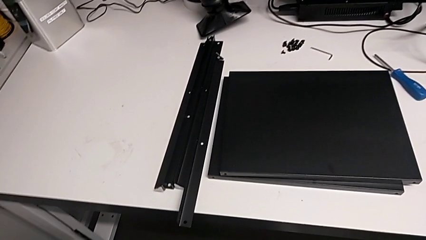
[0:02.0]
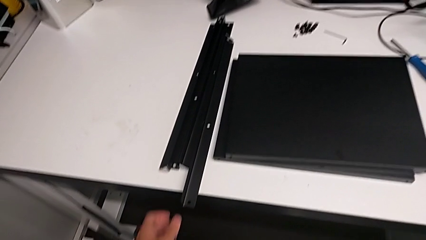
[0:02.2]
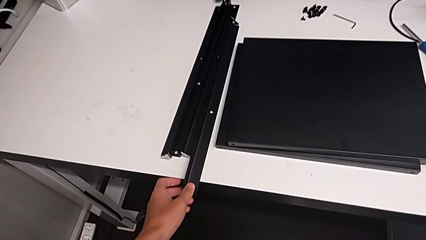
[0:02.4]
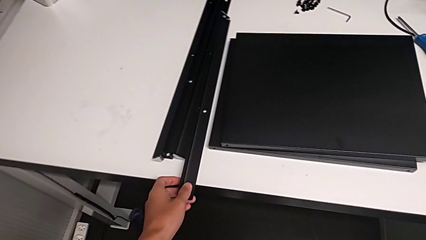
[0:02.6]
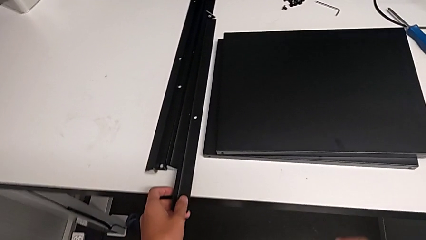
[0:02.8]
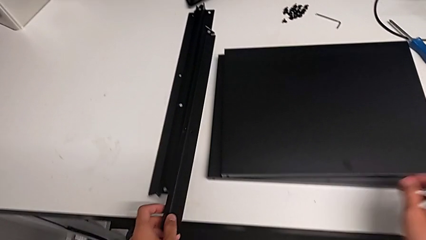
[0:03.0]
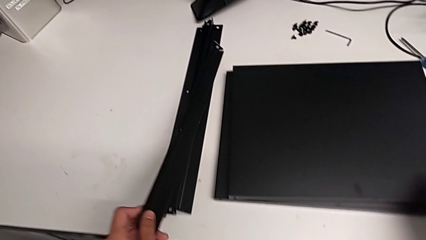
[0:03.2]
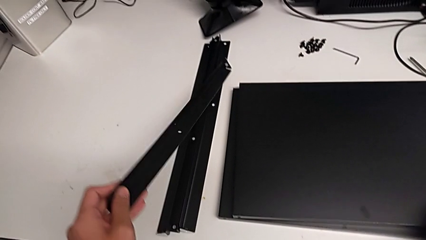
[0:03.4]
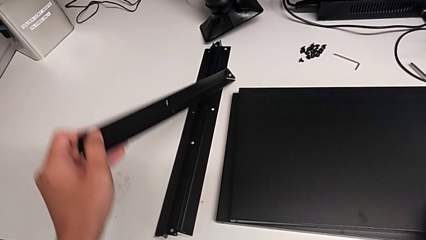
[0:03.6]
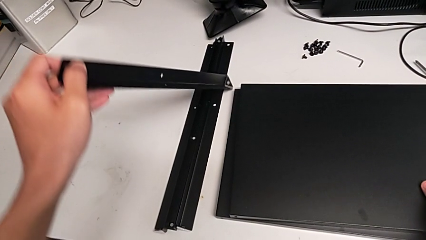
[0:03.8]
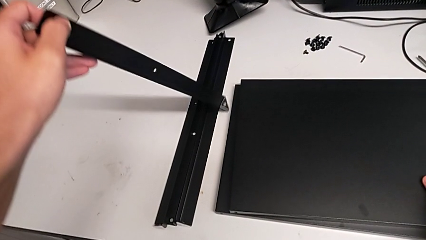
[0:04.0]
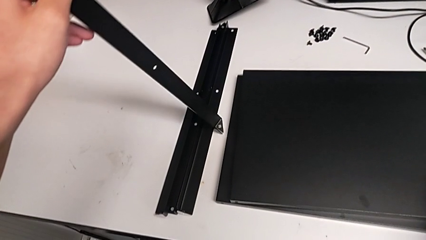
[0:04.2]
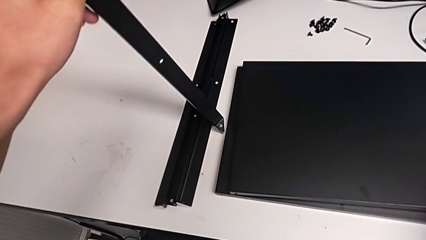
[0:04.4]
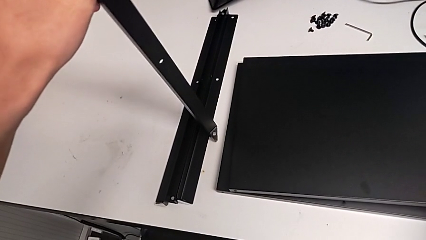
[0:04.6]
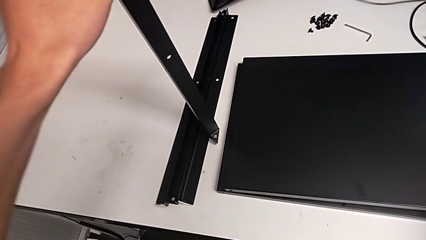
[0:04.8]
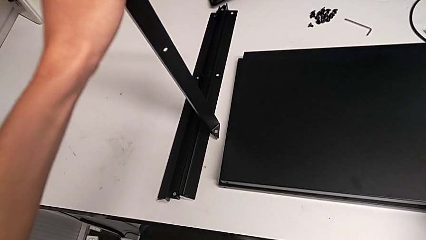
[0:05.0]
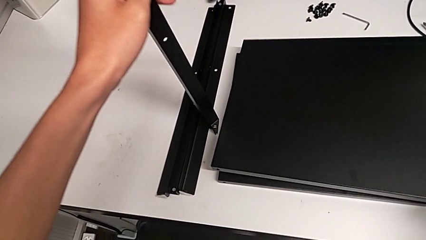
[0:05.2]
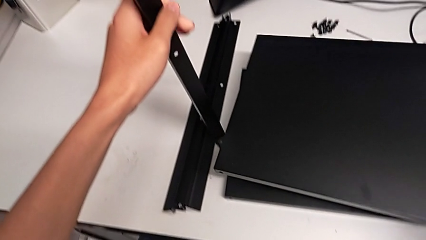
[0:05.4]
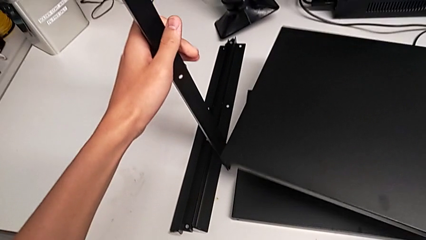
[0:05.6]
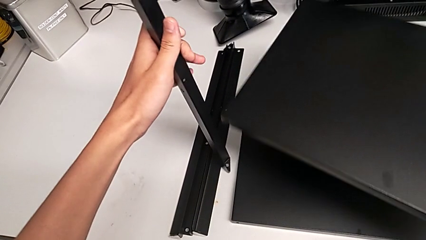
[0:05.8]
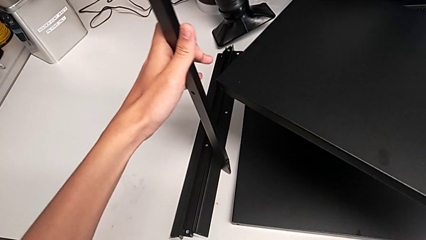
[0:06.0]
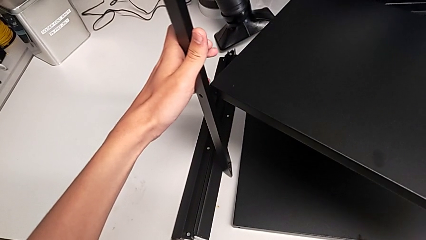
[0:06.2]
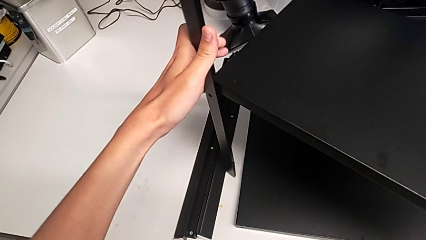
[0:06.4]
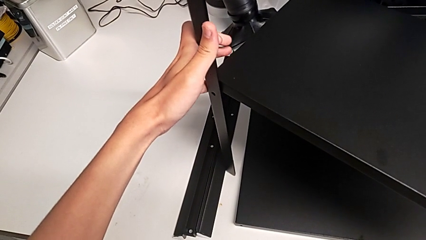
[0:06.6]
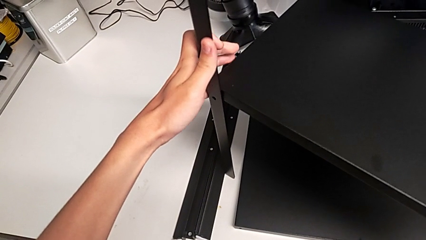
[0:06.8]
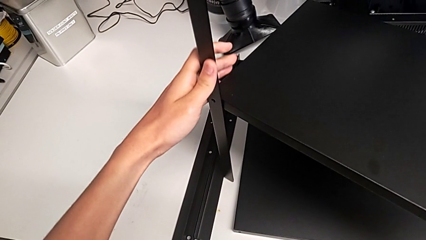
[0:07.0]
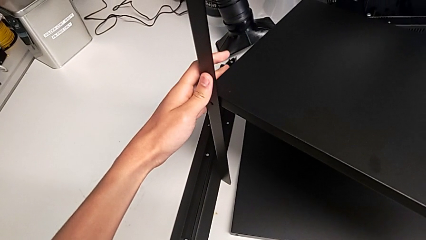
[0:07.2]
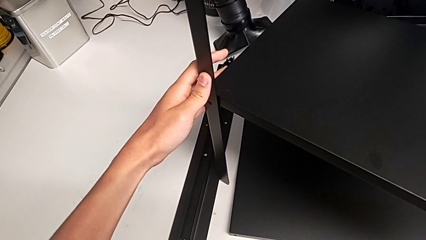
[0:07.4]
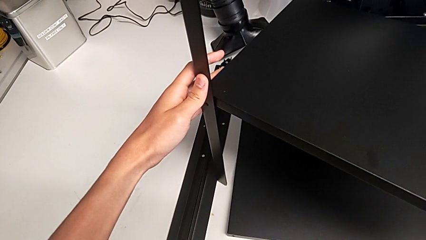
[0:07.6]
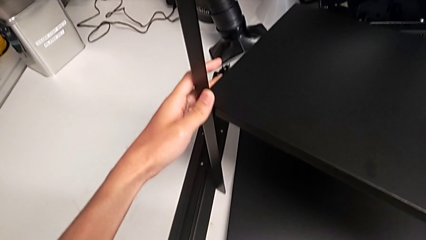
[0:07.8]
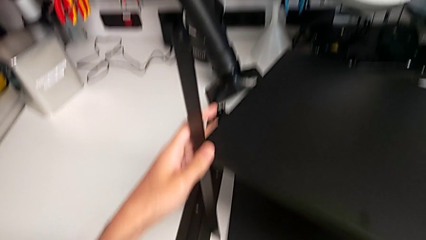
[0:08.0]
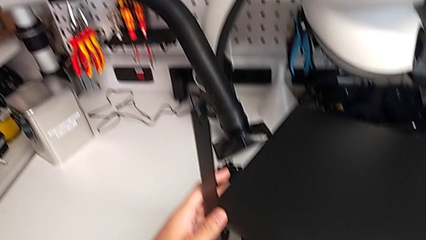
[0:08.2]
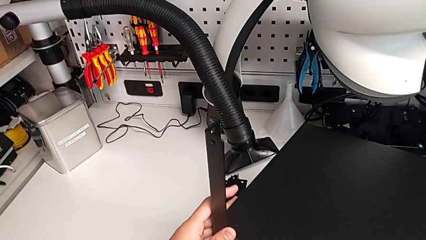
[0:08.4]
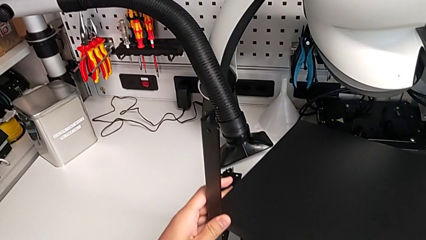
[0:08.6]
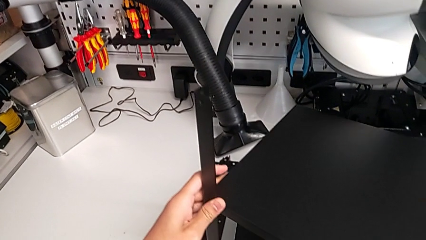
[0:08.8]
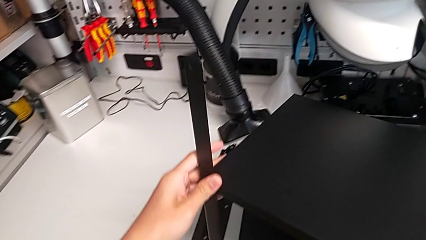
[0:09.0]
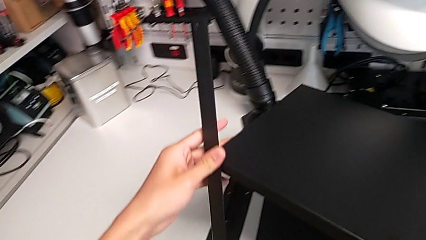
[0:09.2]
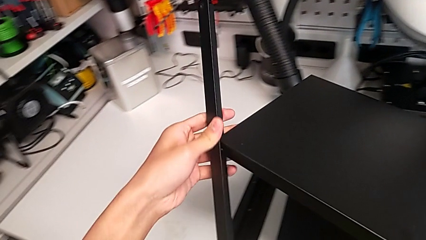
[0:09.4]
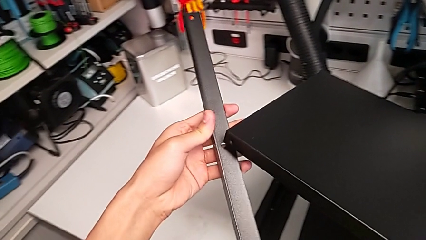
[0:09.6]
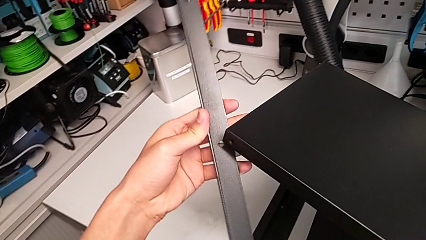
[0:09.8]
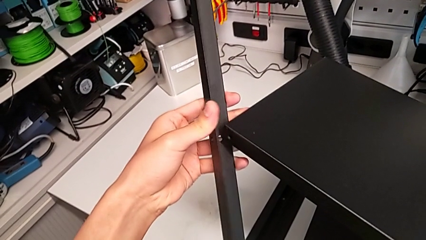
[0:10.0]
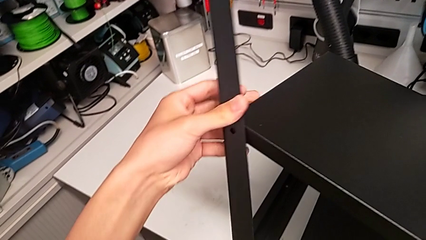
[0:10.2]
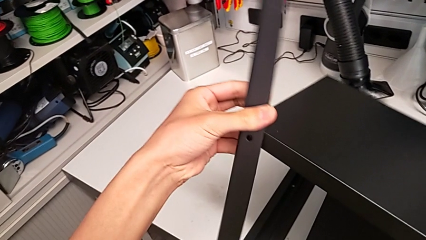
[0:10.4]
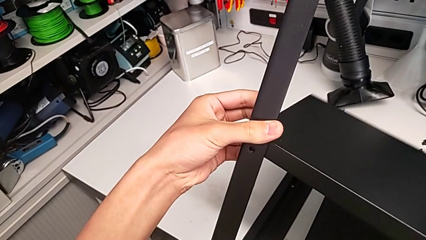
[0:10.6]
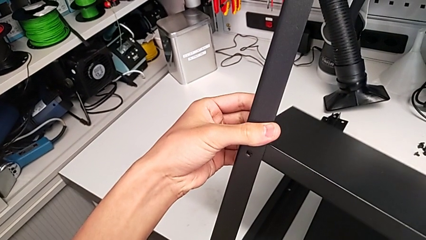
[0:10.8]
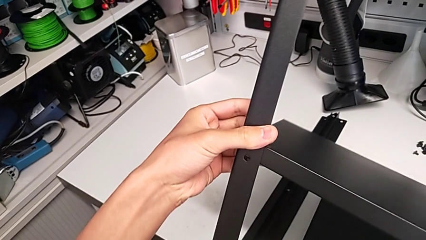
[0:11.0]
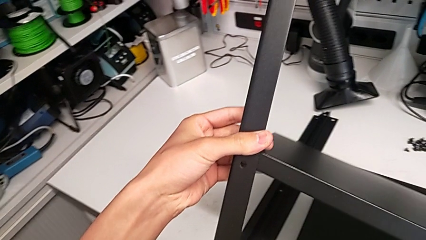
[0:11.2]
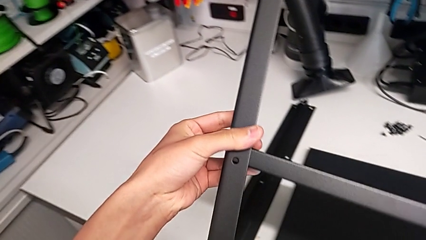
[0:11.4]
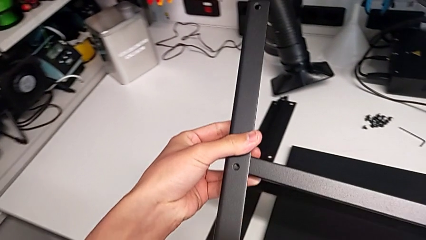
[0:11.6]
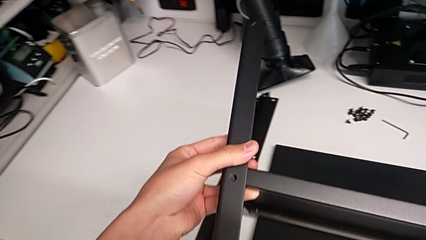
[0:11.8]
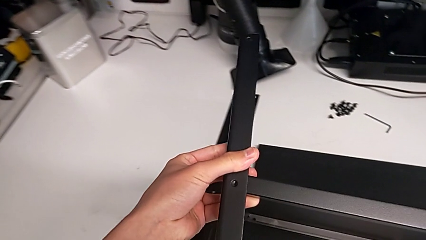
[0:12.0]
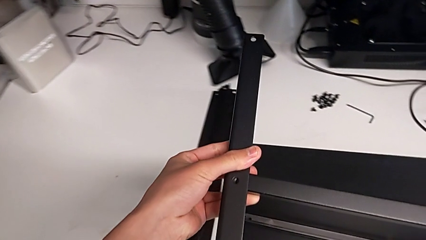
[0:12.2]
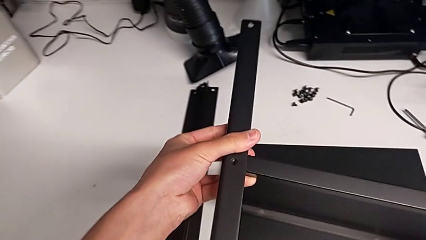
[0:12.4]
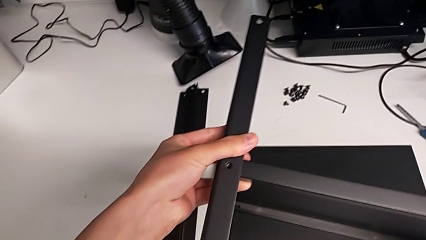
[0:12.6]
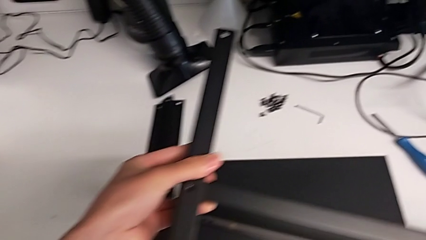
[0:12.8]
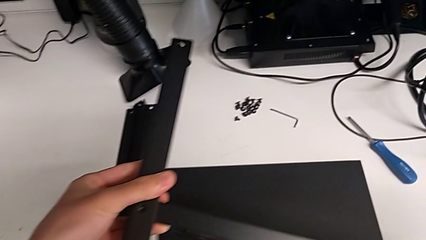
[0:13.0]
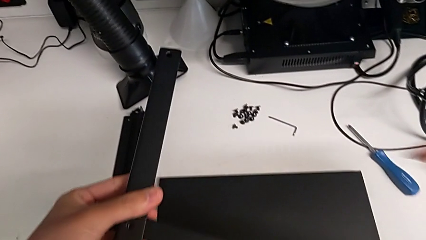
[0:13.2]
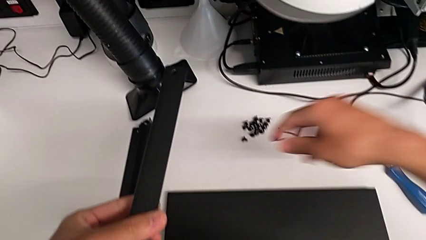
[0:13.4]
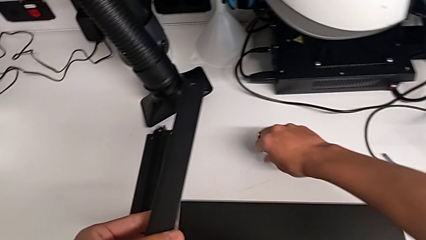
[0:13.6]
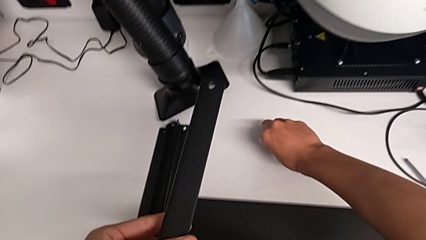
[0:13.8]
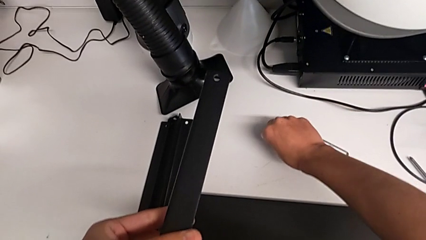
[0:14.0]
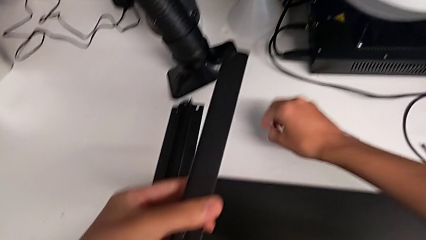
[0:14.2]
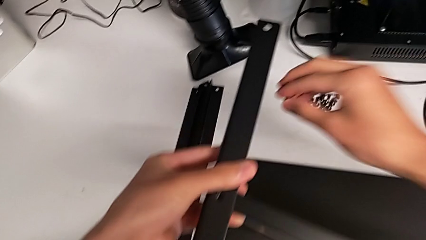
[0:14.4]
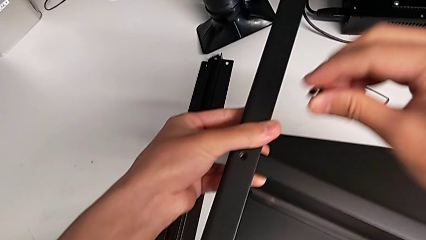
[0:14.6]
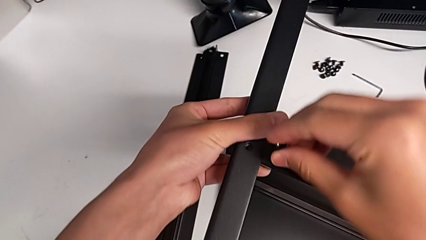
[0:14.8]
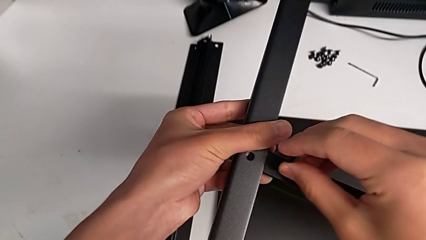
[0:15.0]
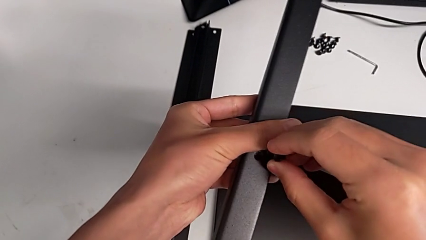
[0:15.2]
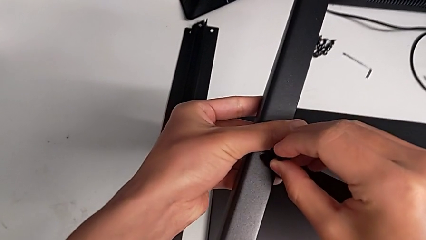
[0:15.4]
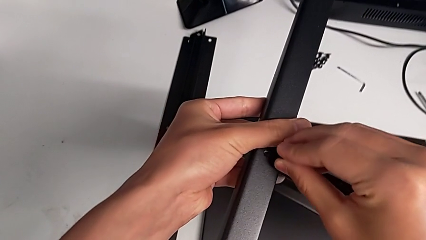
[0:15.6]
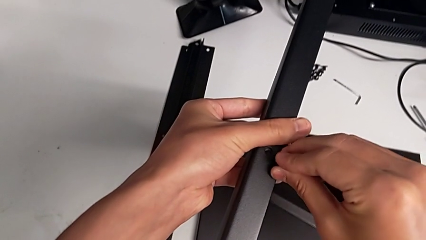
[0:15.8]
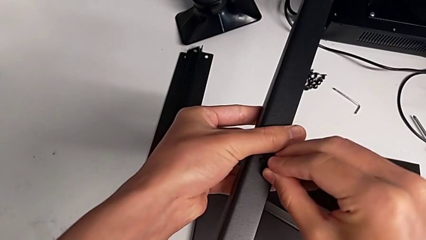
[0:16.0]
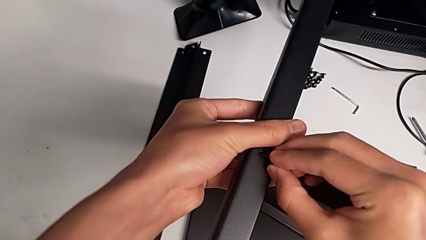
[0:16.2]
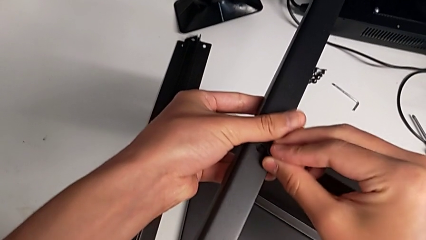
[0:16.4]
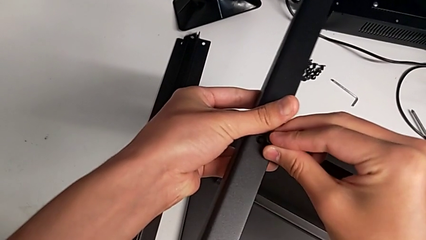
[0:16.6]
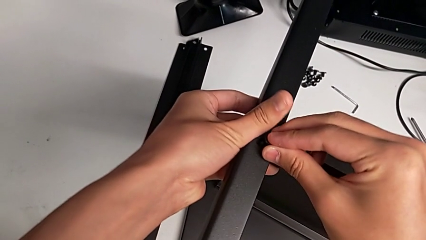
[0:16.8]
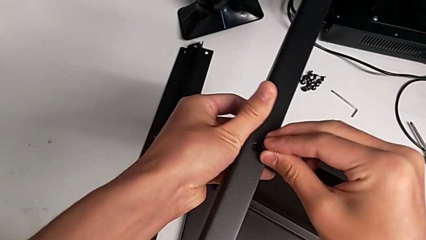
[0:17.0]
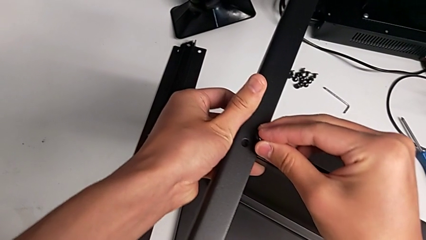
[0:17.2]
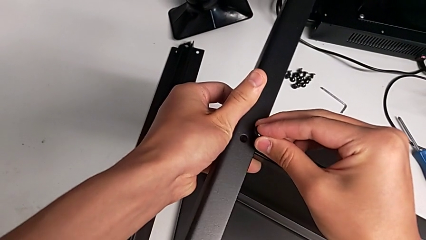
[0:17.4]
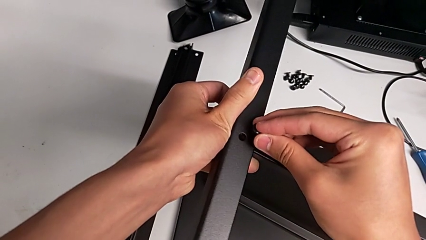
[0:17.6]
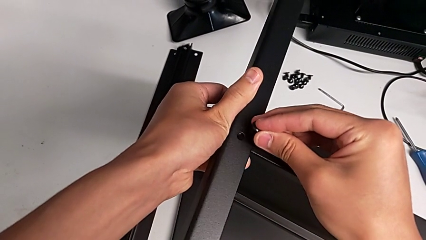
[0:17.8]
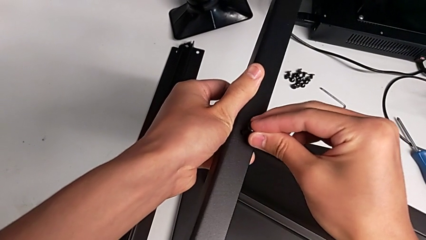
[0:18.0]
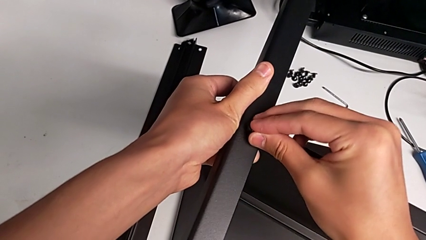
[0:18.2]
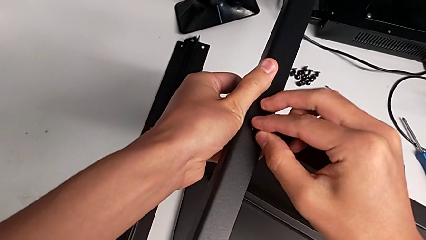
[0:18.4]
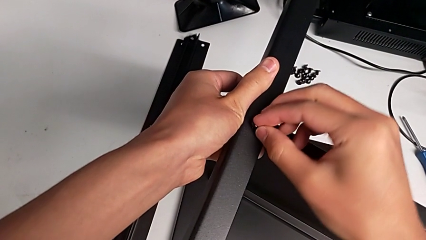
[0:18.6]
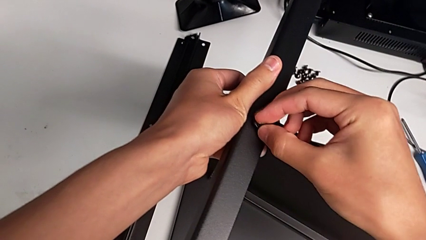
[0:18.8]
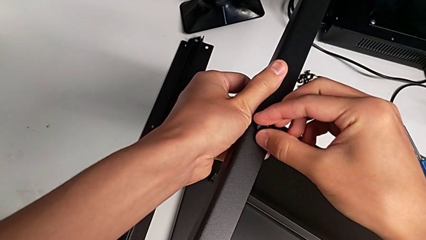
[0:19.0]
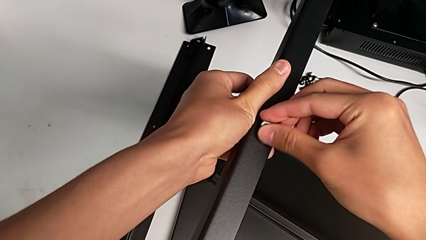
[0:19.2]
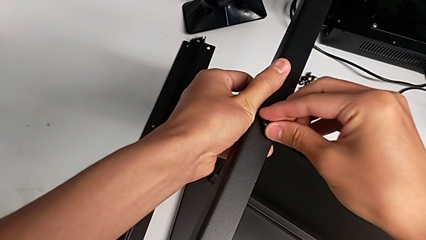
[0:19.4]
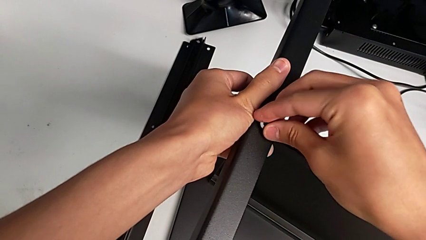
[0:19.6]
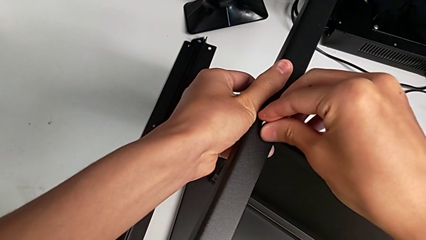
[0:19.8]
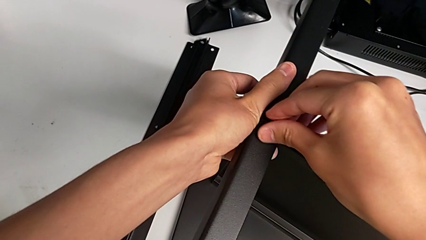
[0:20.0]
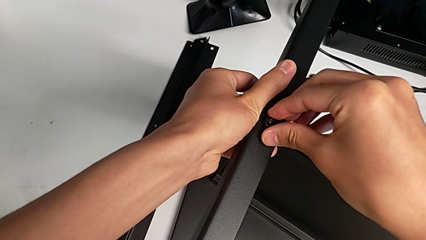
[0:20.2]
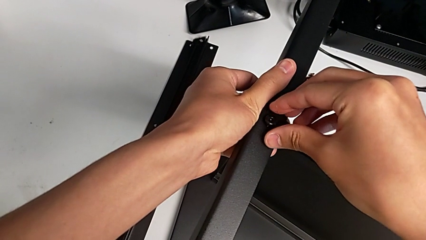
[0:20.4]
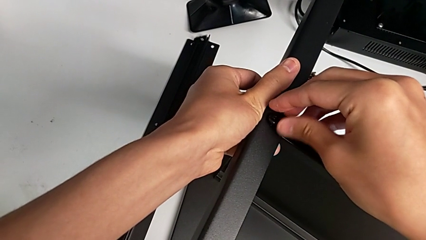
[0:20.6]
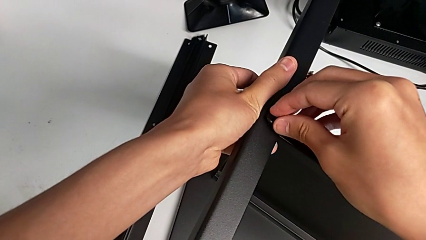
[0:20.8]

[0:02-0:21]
The camera wearer is screwing the first leg onto the shelf. They lift the leg, lift the tray, align the leg, place the tray, grab the hex socket head, align the leg and insert the hex socket head.
